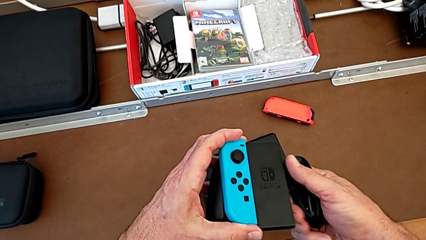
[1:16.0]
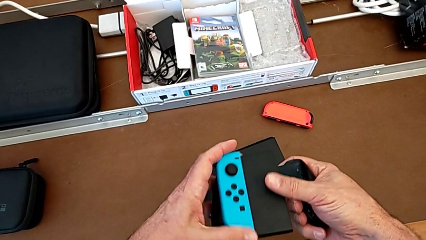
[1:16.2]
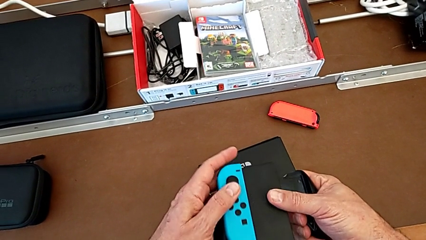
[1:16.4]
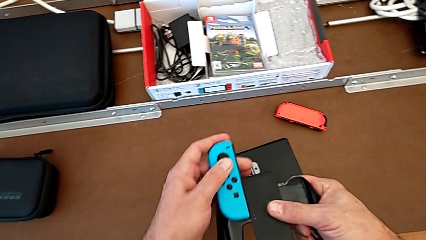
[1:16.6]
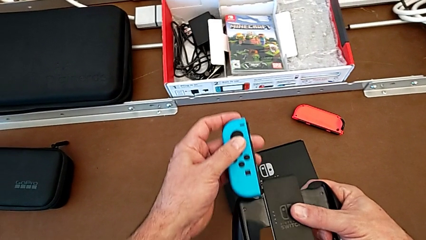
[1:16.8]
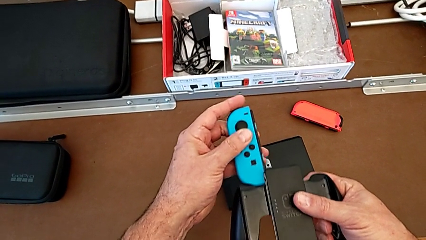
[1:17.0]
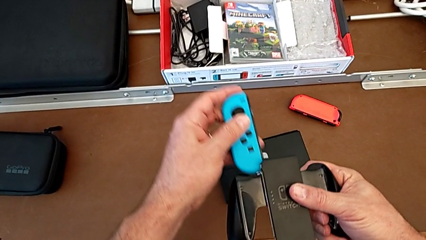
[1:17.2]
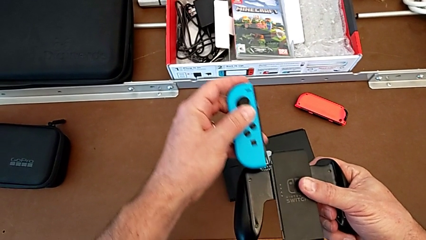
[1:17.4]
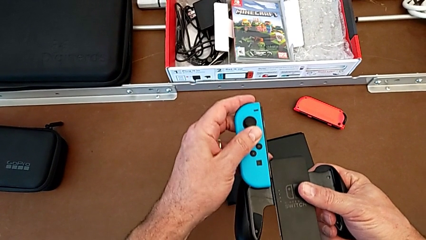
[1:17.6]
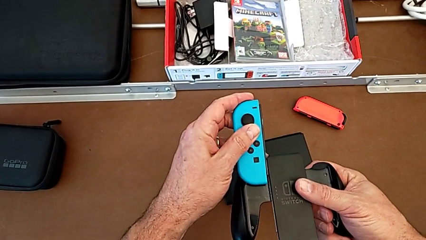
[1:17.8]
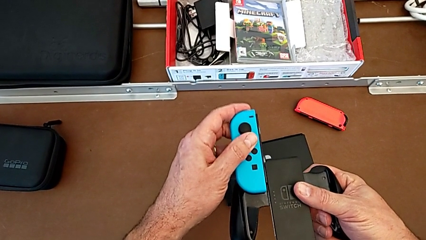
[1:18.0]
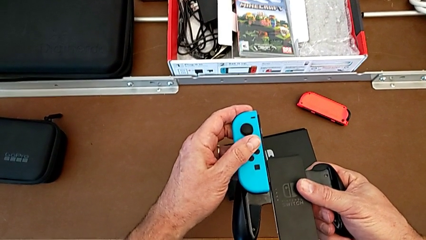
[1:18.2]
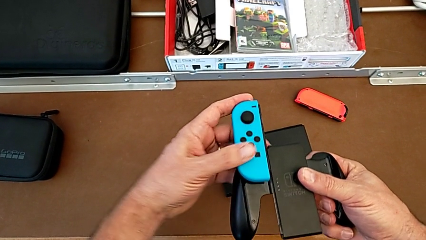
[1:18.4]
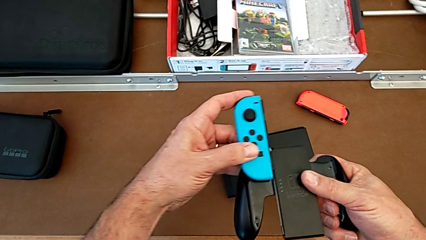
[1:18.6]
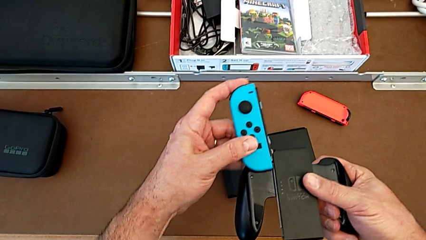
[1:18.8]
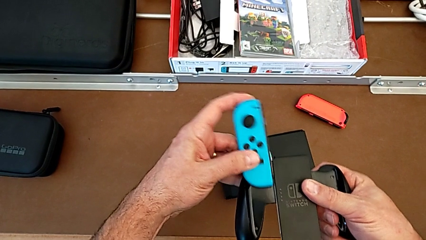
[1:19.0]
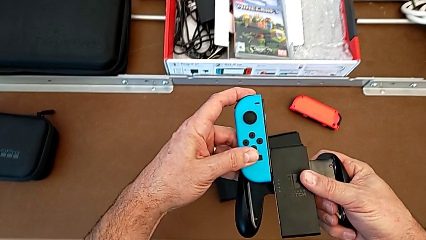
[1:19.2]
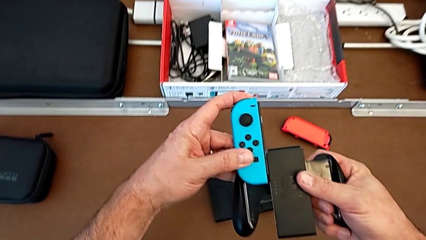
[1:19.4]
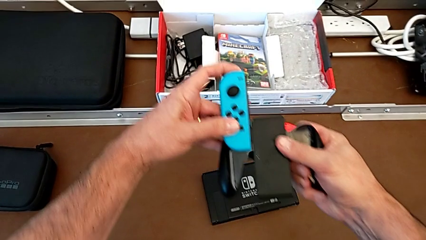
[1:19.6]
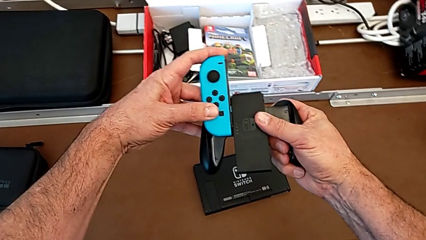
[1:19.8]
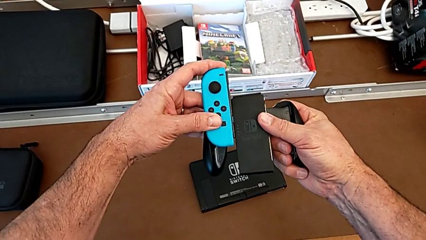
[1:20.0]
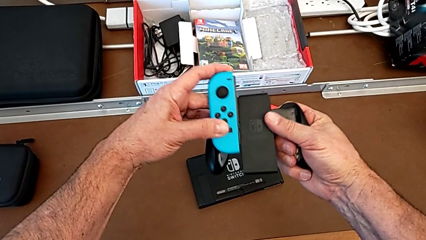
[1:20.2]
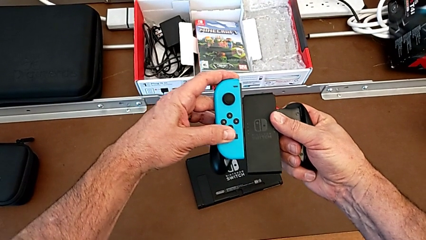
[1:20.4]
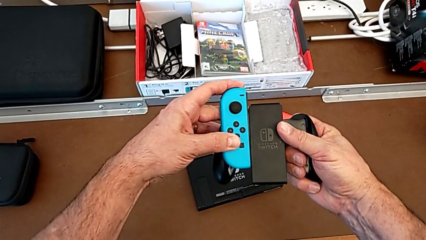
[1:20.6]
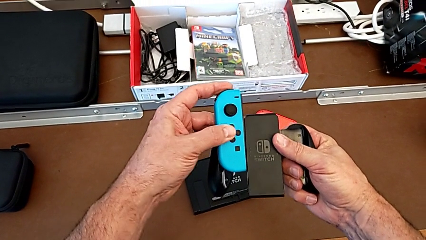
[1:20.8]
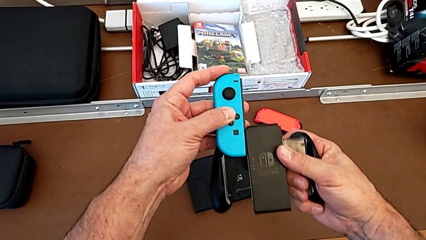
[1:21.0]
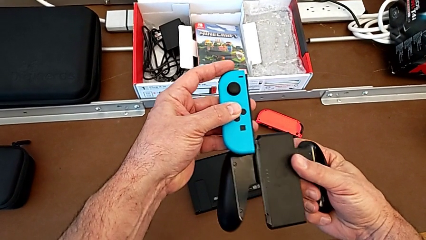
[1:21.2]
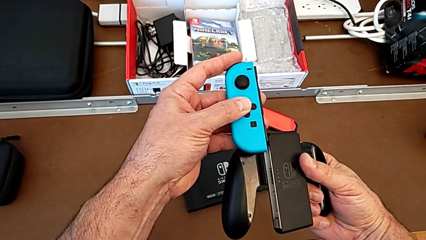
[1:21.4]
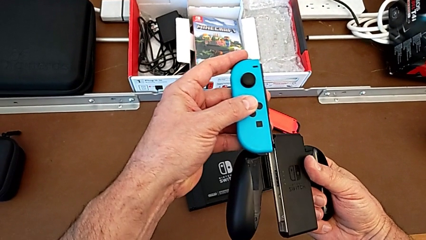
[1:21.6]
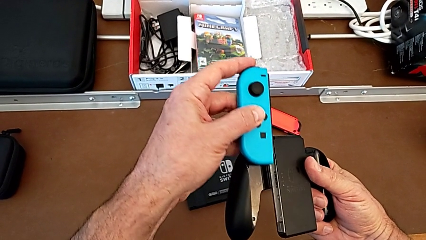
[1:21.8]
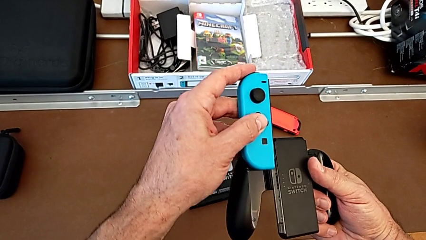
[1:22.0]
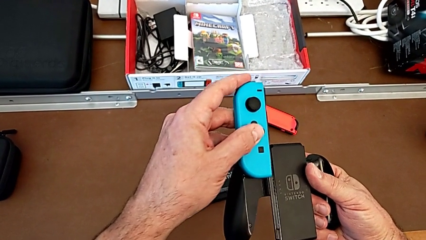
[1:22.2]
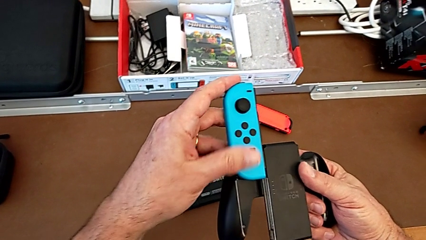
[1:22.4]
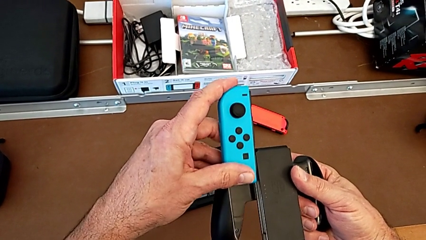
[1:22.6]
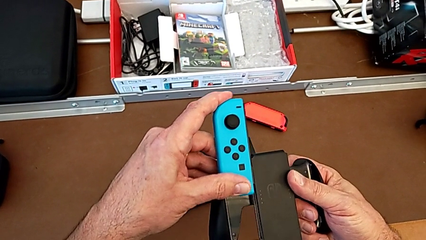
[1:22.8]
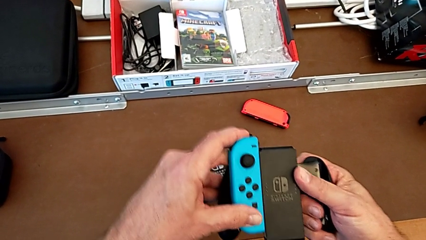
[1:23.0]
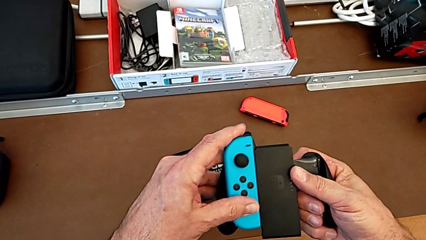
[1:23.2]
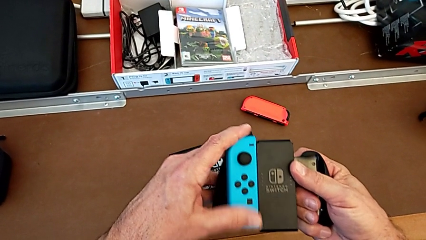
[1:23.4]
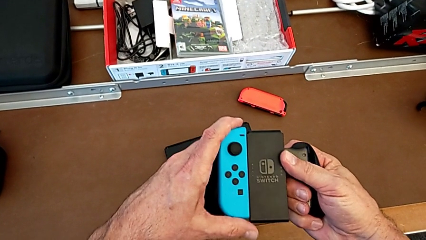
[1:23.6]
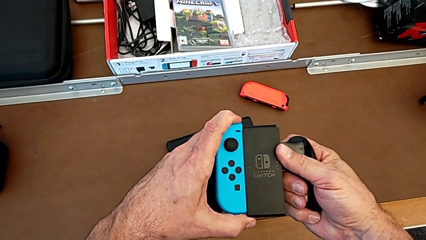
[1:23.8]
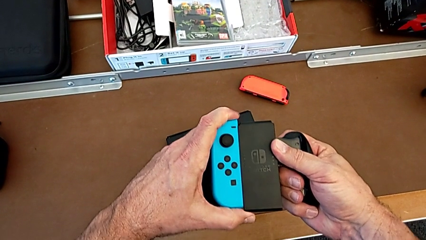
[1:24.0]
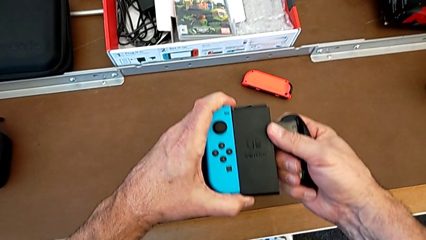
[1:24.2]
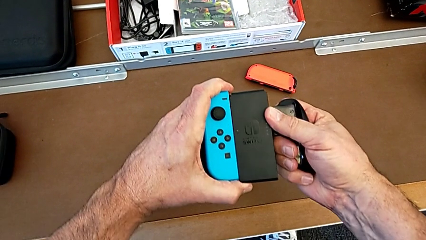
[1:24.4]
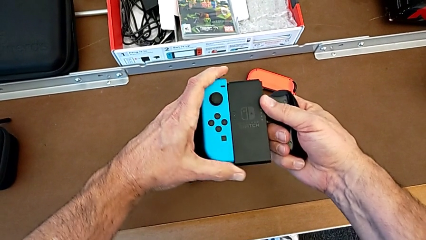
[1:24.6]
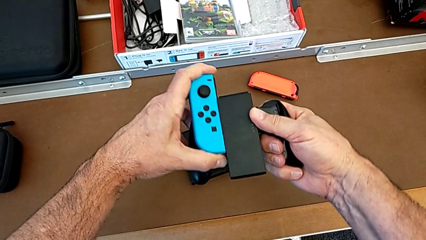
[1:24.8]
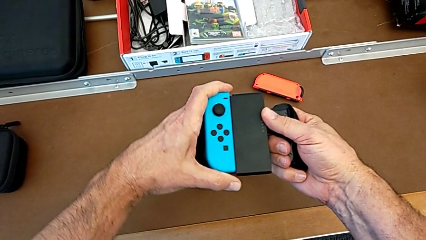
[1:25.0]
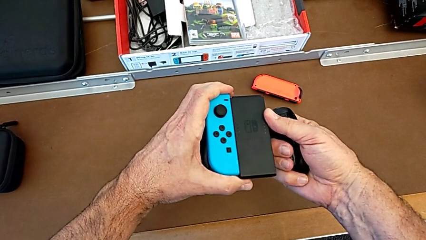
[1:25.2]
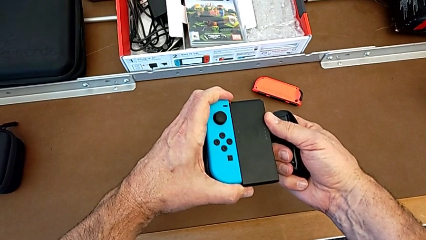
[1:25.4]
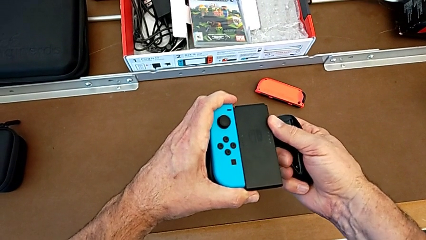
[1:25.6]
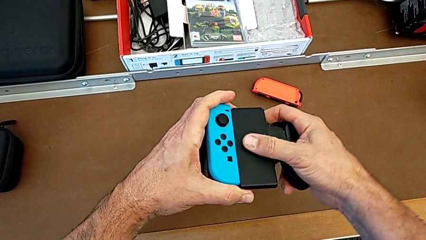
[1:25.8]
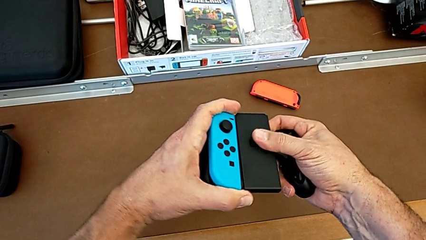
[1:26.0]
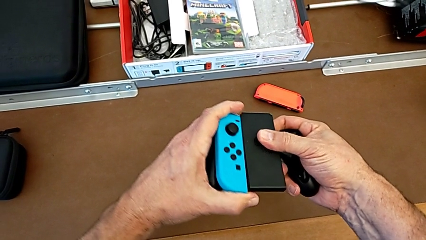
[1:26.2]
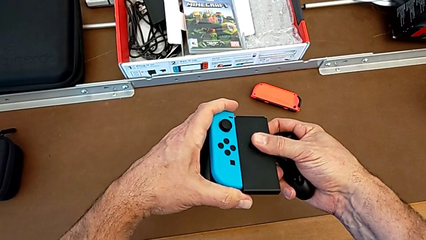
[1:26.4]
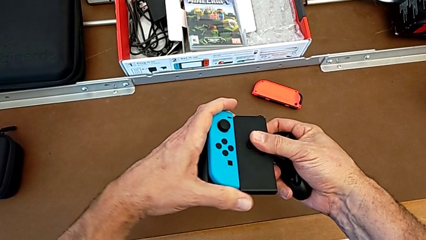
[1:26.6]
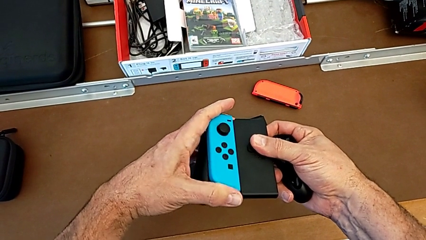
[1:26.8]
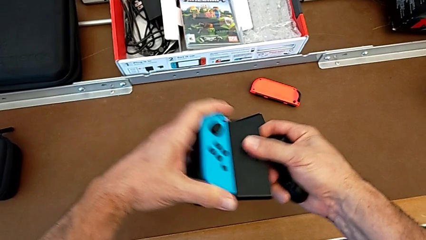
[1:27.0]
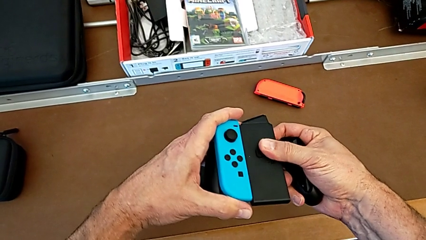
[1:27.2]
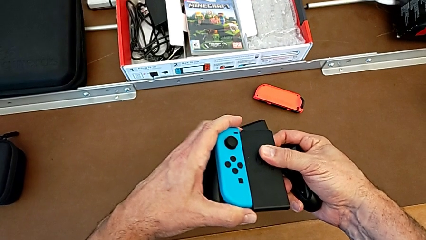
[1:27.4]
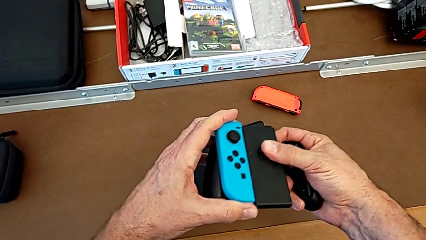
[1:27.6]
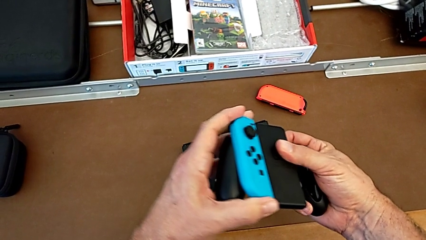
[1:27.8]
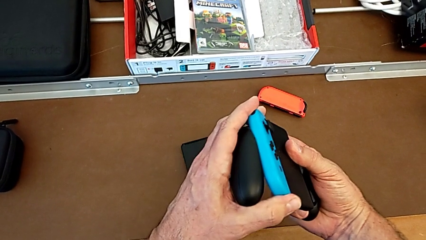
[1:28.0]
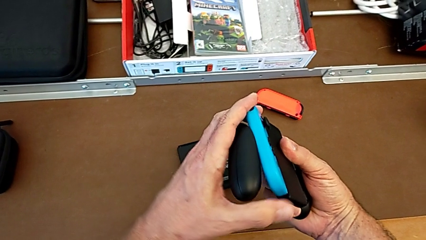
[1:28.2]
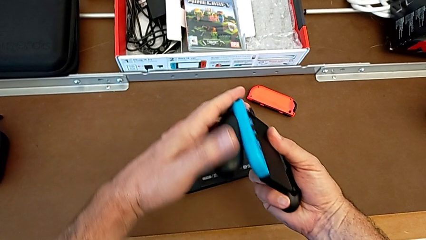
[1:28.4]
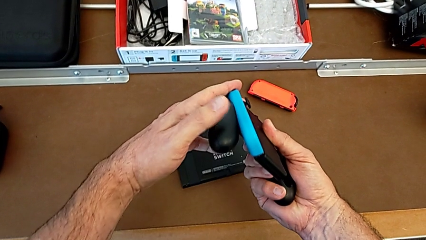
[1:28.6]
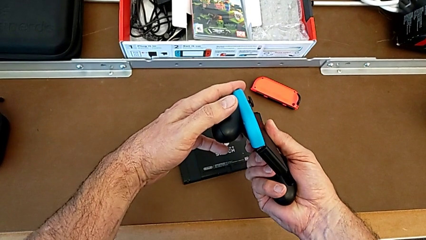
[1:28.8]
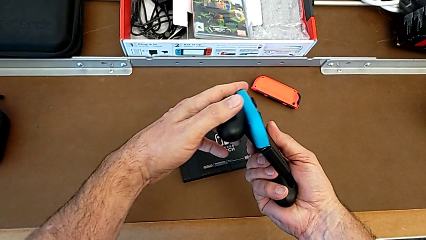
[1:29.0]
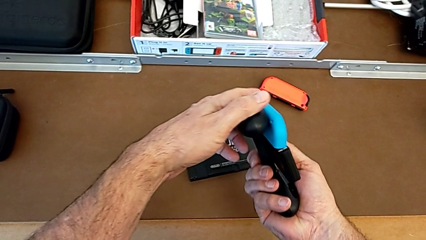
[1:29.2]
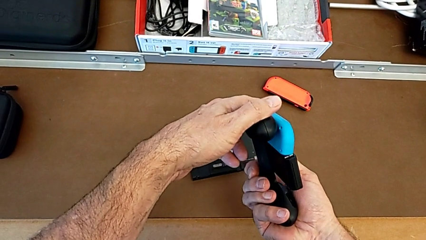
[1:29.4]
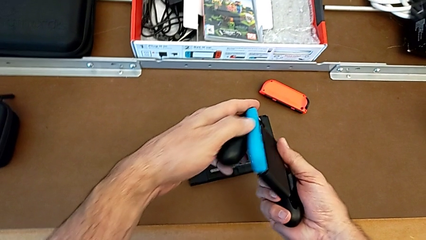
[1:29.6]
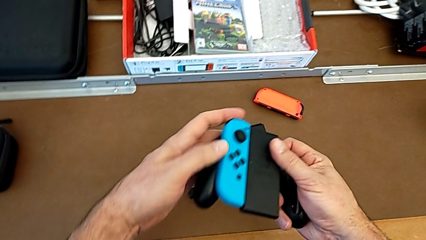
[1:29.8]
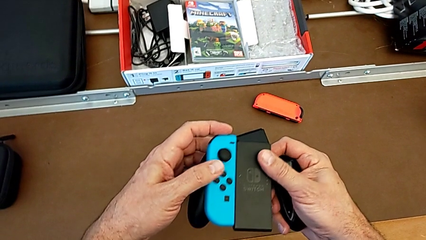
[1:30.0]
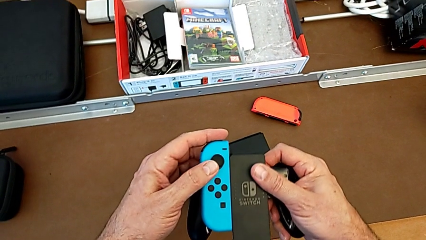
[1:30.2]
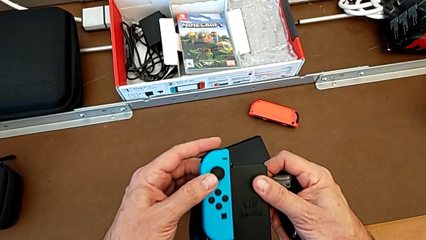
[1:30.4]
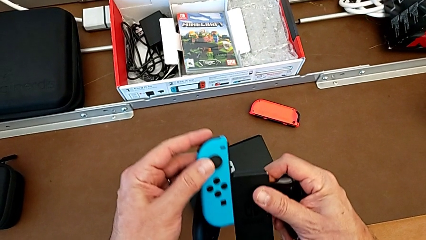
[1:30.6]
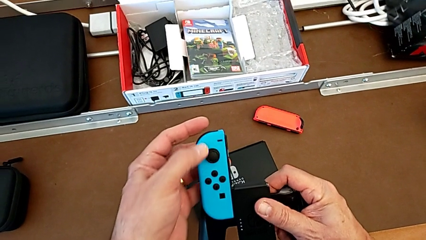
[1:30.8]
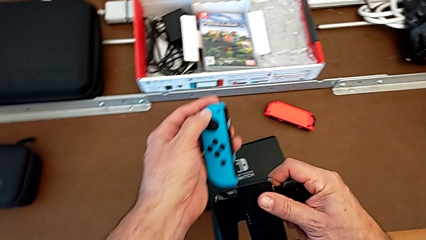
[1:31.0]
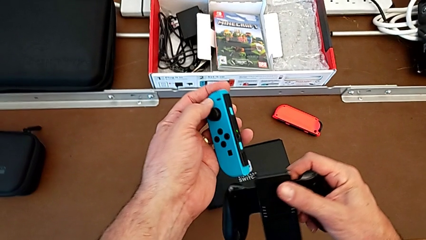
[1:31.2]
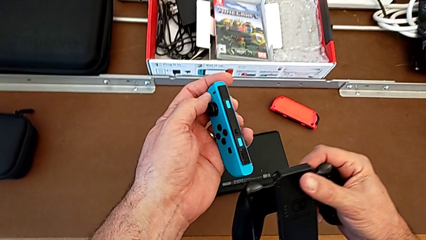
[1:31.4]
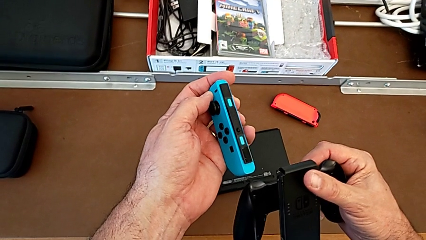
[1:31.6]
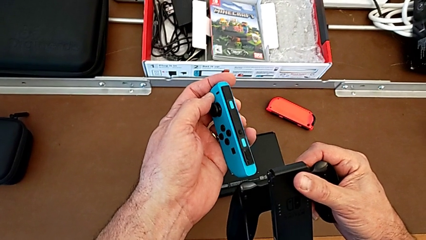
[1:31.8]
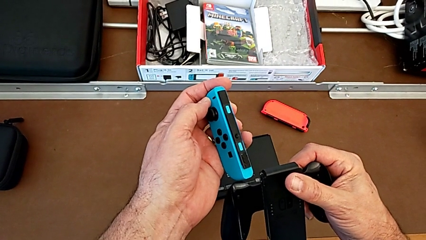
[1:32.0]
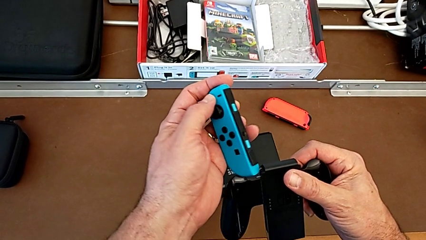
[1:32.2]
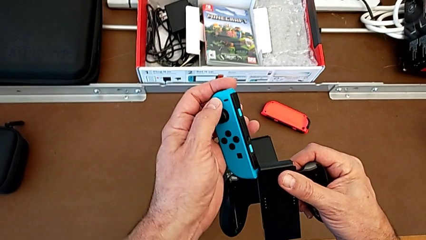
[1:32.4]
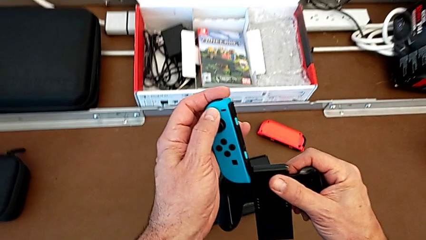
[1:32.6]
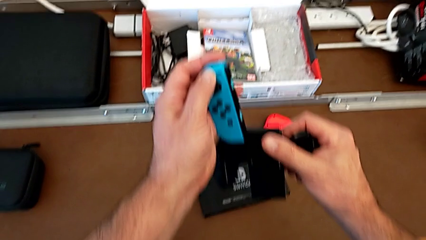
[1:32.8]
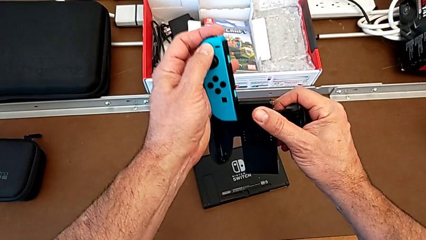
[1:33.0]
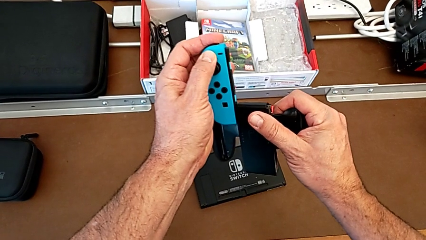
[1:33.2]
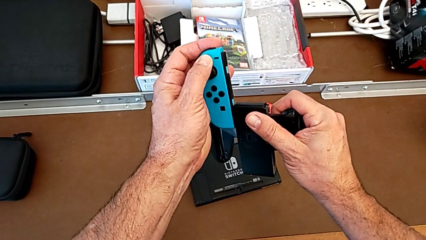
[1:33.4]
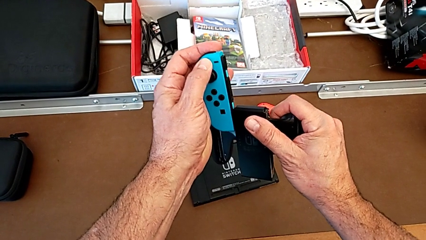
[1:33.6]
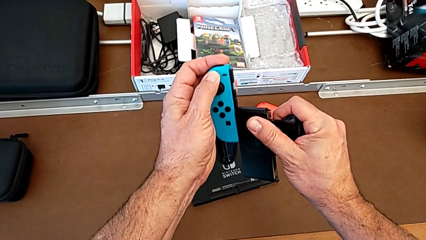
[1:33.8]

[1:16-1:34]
The camera wearer is inserting the blue joy-con controller into the comfort grip. They push the blue Joy-Con controller, pull it and withdraw it, all with the left hand. They inspect it. They insert it, pull it, inspect it and withdraw it, all with the left hand. They inspect it and insert it.
